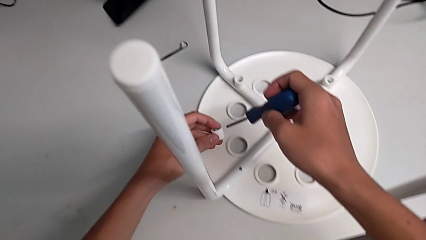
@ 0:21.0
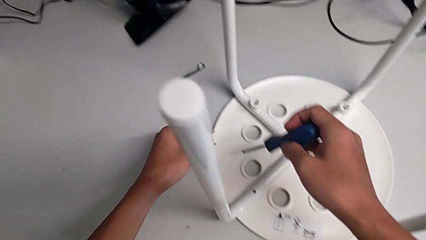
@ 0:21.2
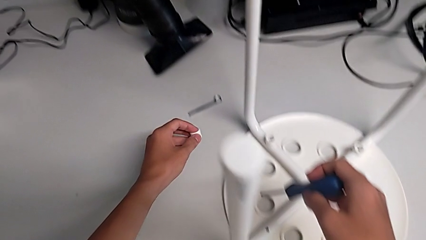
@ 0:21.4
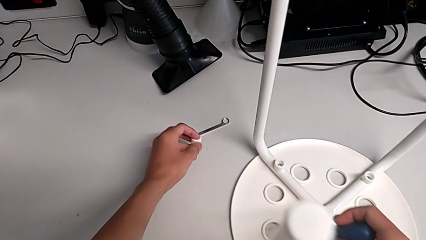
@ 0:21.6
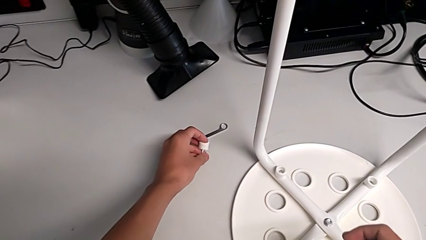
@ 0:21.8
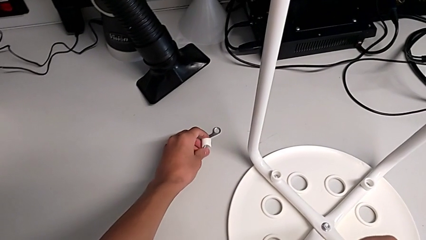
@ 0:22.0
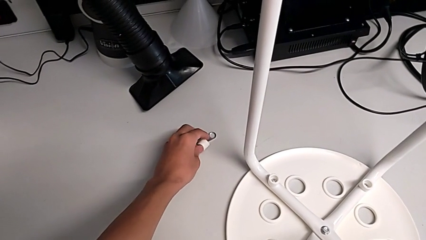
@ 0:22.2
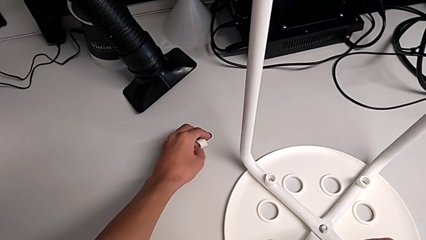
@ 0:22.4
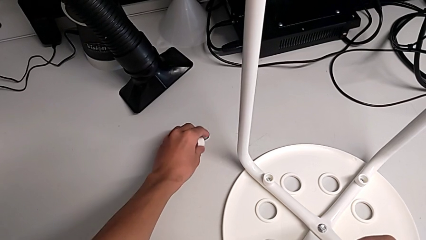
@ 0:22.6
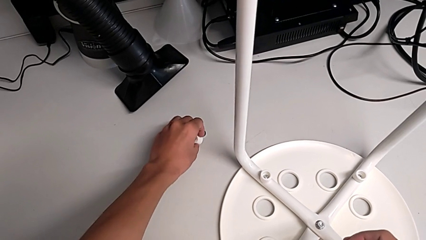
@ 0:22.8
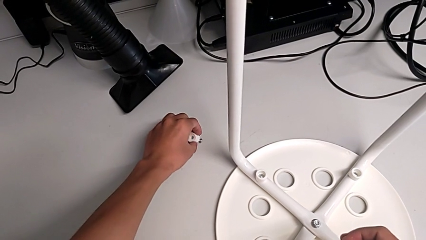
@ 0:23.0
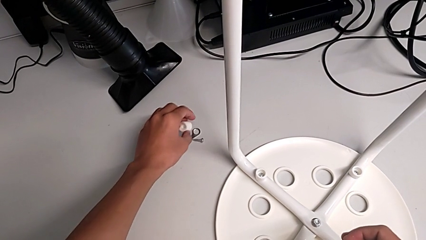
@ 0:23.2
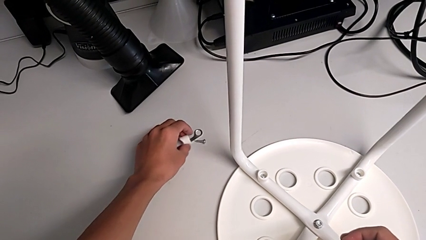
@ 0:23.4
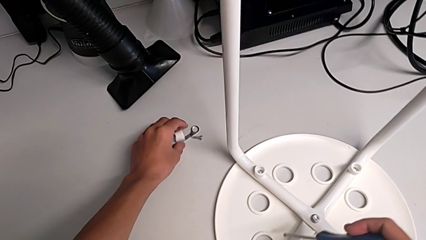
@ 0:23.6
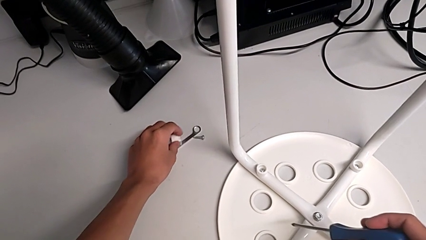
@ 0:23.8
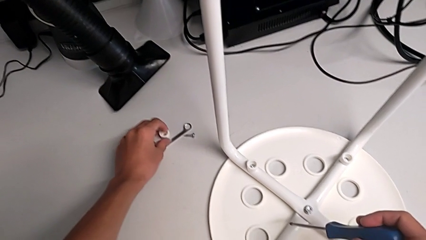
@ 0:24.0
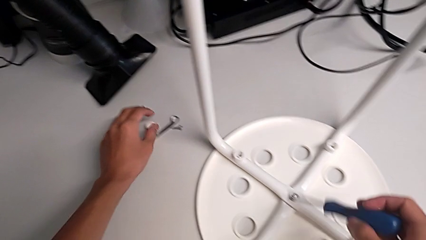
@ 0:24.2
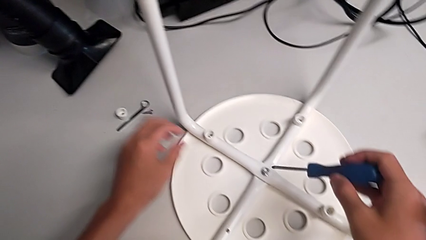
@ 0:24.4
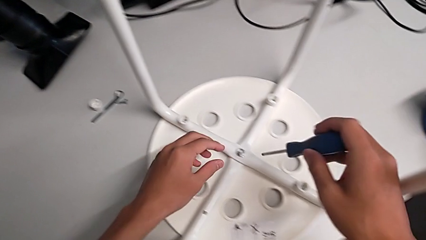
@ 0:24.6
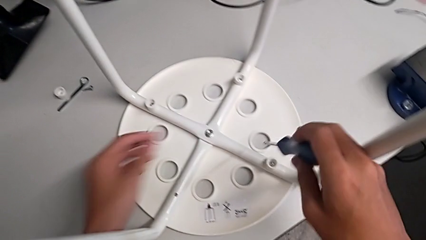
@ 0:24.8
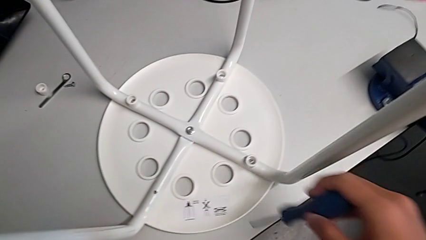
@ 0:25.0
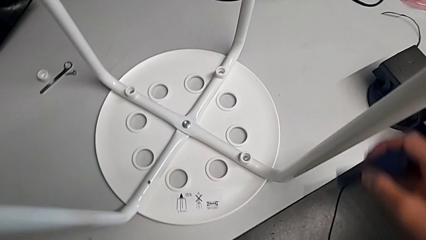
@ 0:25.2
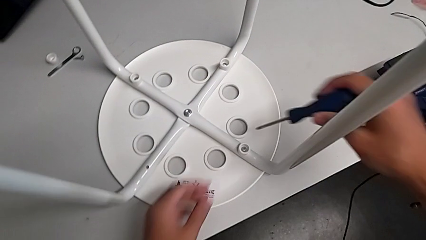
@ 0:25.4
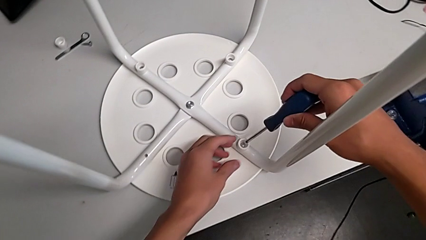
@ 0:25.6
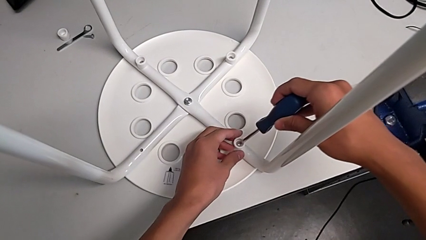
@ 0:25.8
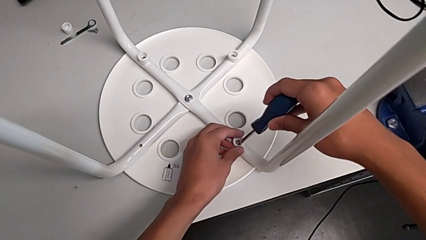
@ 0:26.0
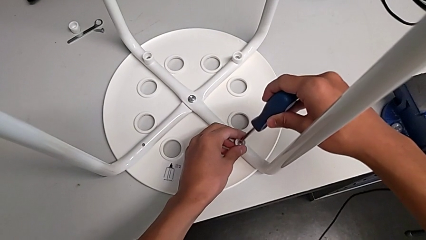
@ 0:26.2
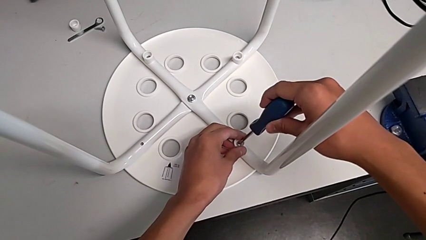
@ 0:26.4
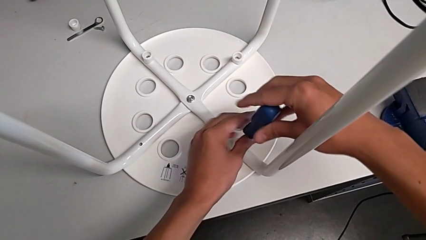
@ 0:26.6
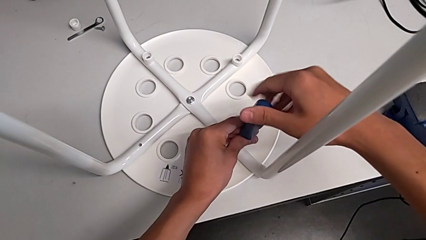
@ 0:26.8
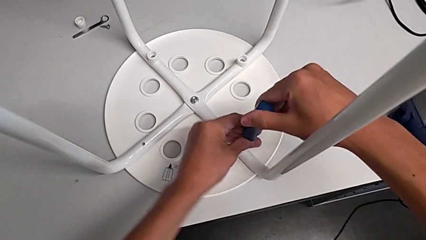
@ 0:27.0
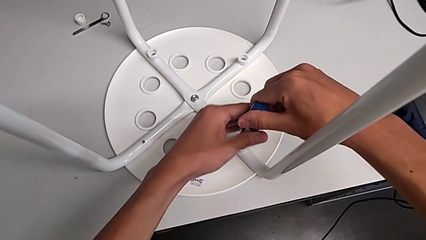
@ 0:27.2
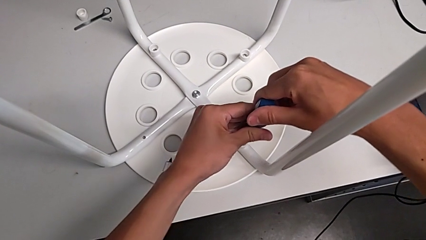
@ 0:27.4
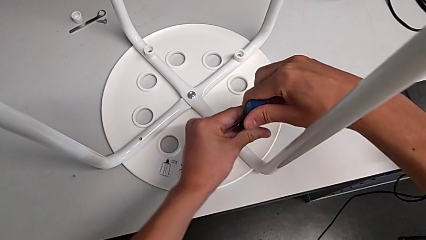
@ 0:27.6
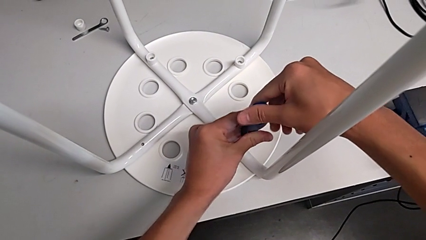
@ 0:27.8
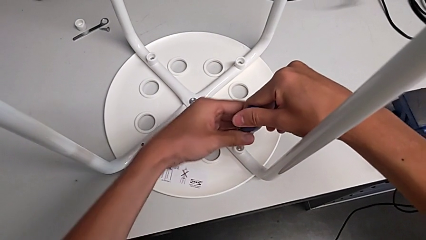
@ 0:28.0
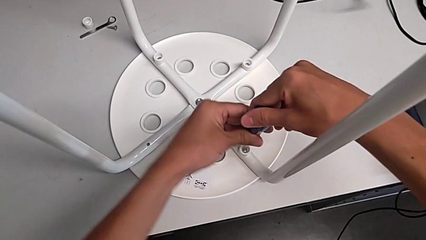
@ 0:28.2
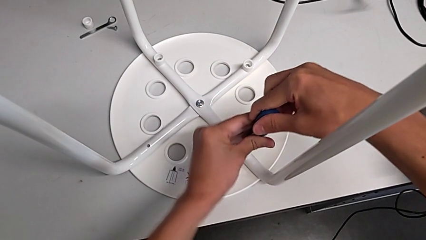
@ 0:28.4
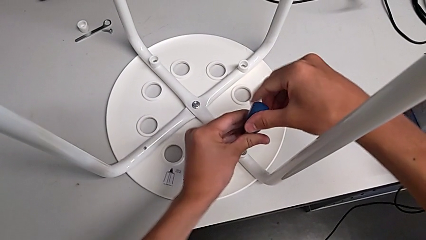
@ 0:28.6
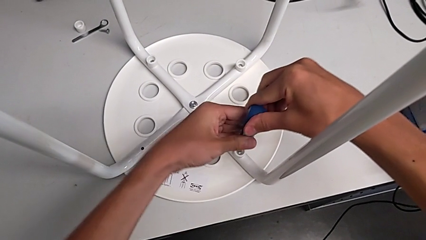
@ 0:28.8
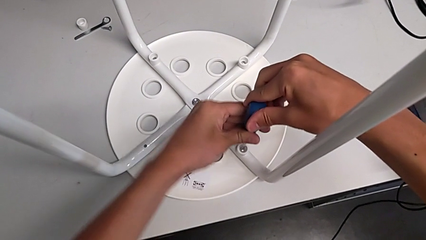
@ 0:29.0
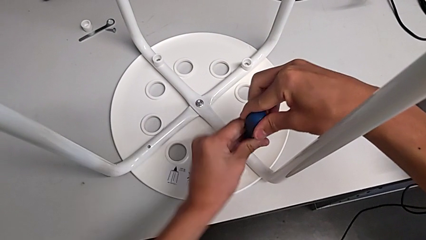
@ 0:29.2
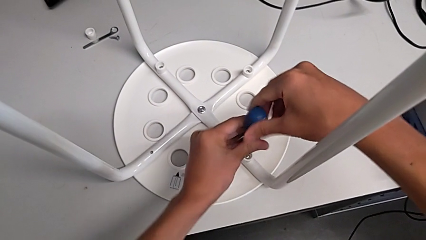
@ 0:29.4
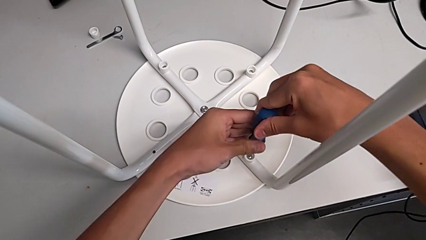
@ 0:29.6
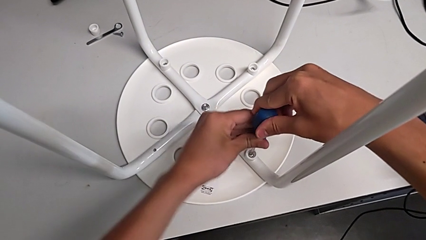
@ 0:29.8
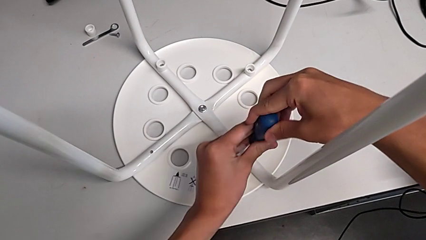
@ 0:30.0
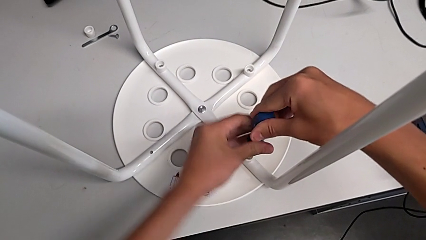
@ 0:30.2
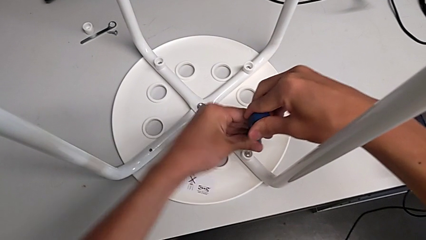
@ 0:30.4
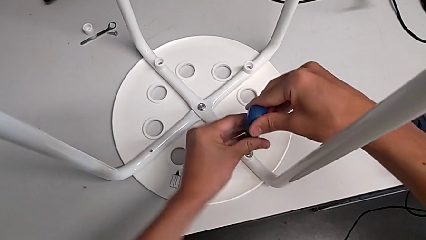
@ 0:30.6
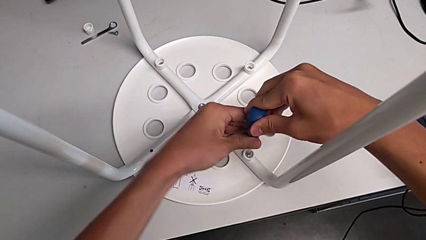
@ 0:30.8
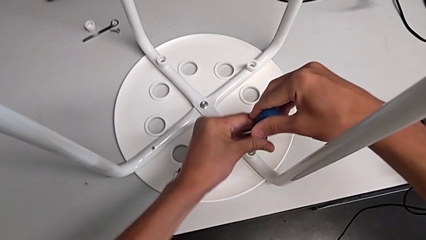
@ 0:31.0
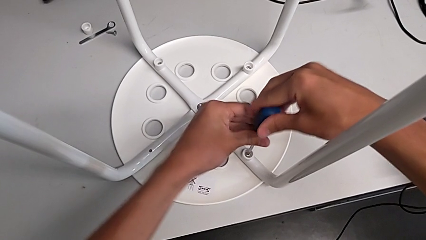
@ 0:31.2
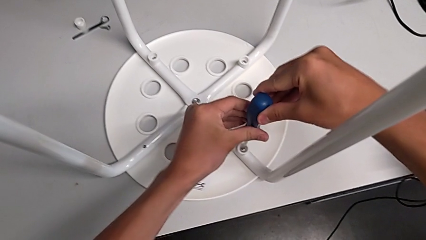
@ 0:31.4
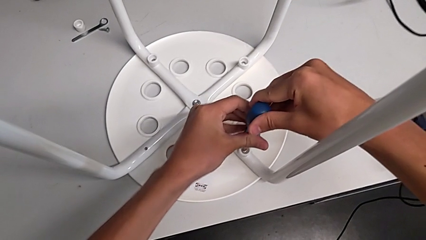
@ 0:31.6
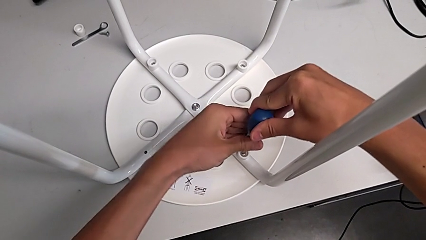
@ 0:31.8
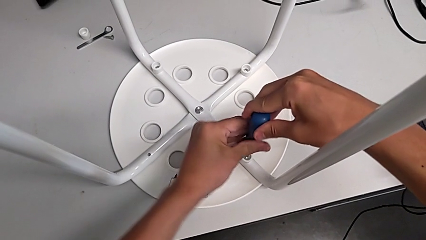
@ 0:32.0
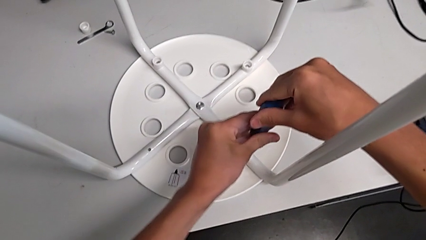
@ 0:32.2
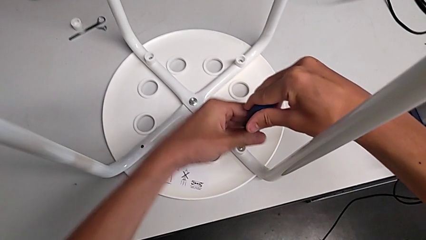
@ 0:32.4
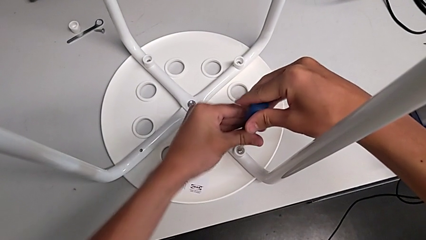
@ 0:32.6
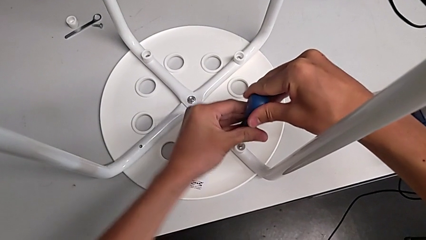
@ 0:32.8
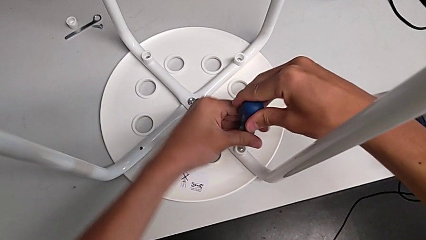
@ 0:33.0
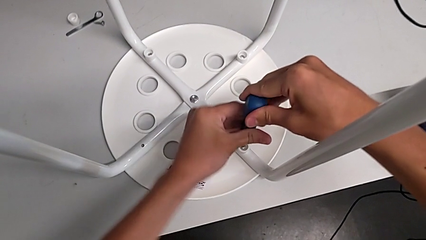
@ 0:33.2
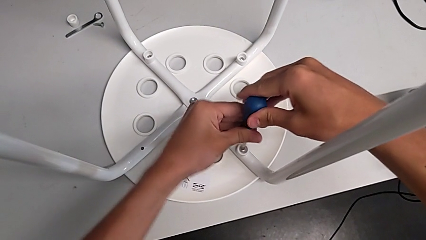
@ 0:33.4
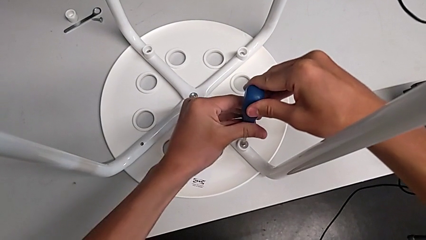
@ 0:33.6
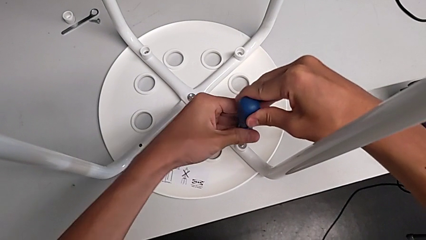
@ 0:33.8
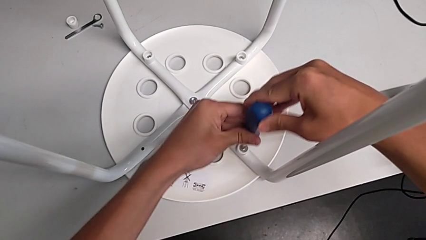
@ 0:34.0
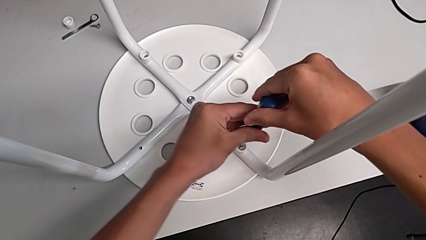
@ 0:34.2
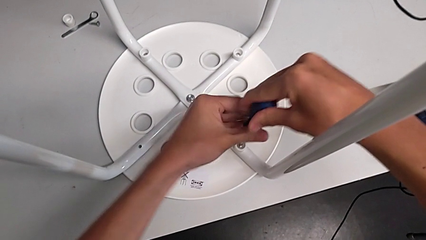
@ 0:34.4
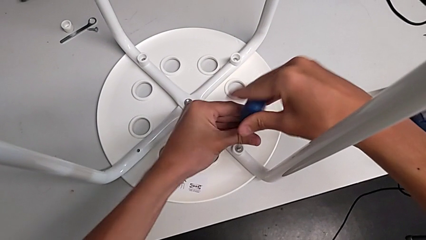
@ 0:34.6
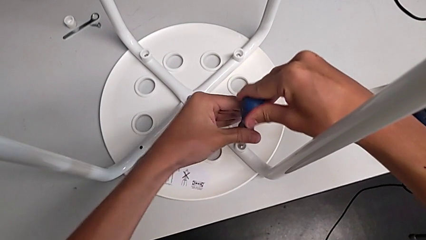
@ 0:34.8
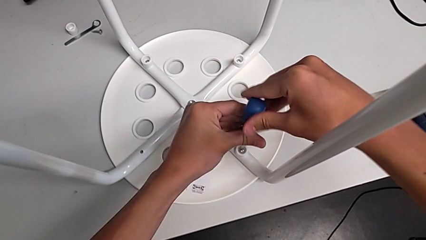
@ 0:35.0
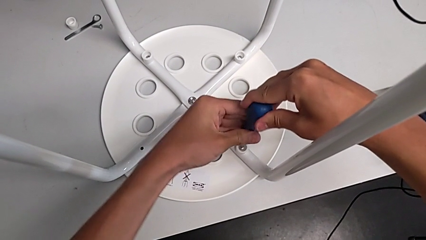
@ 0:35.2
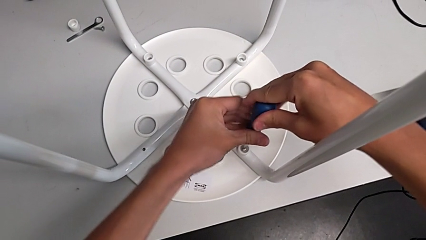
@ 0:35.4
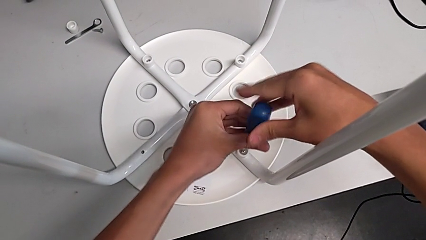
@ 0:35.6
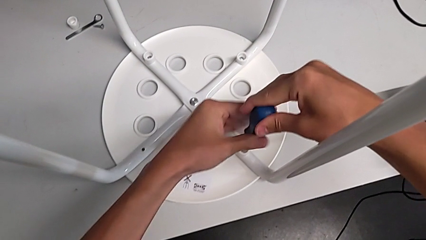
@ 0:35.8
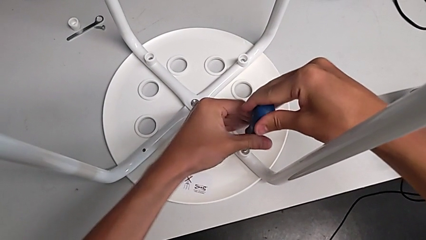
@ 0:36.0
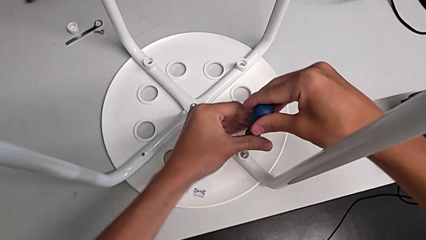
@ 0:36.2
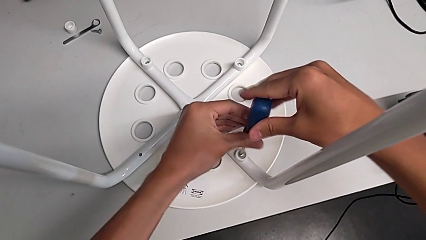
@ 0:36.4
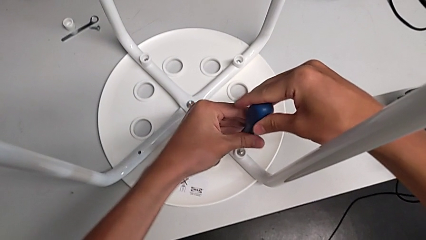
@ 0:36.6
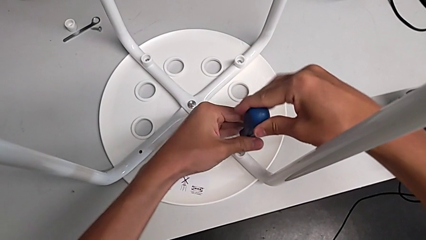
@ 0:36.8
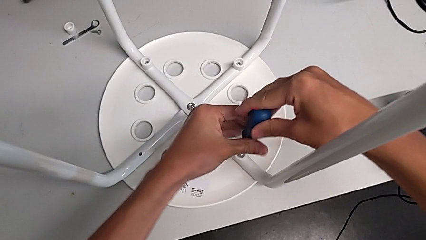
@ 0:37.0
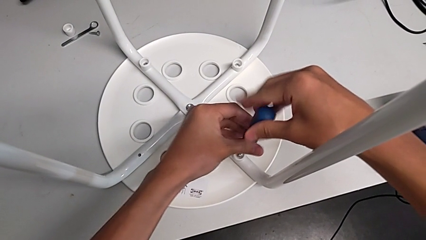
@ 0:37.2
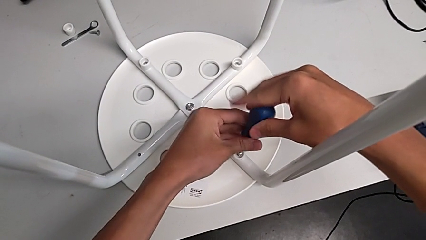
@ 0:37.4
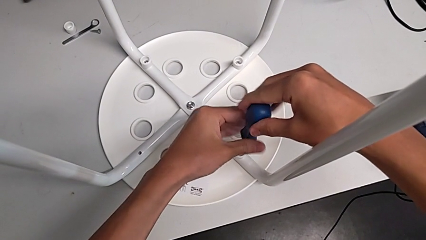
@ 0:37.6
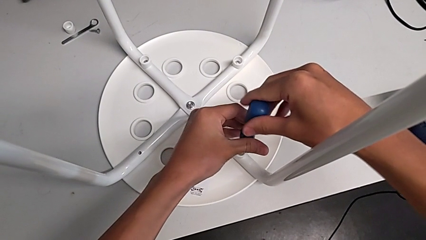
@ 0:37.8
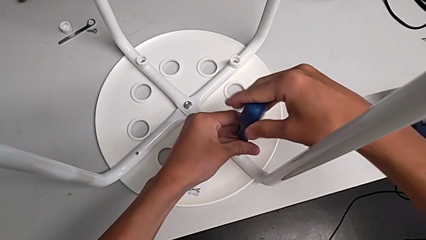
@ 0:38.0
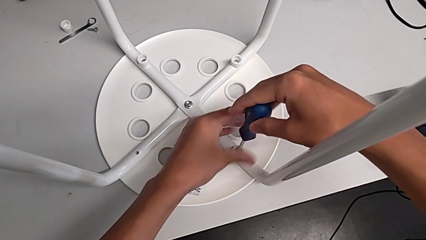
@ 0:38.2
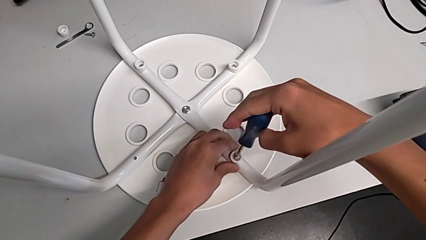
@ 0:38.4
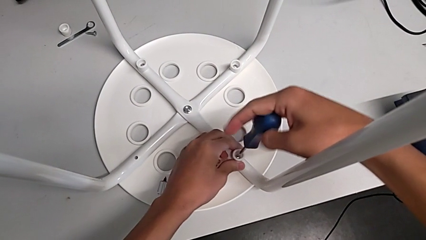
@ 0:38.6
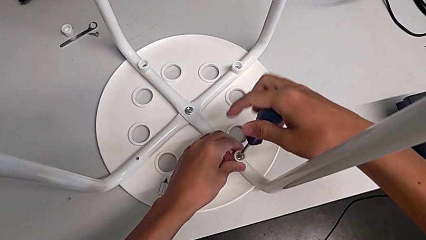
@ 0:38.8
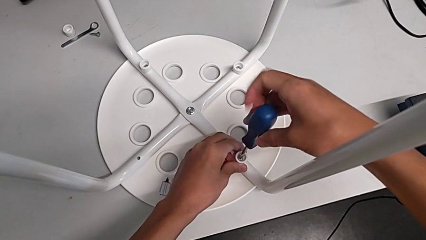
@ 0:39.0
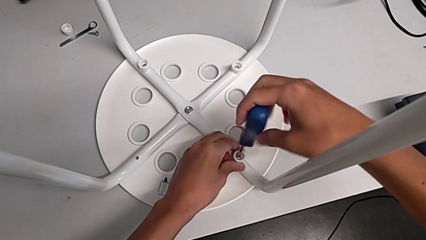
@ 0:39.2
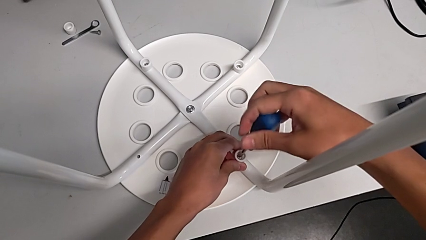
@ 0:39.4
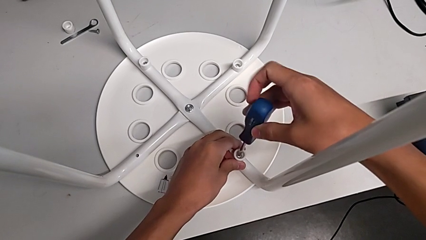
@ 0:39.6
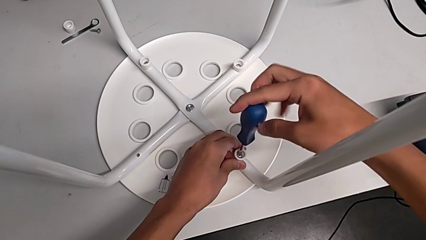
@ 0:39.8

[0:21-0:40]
The camera wearer is disassembling the screws of the legs. They place the first screw, insert the screwdriver and begin to unscrew the second screw.
